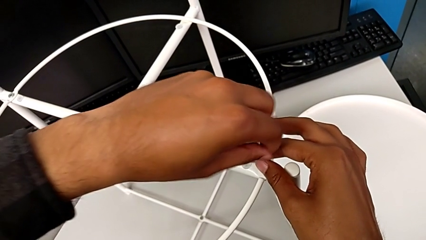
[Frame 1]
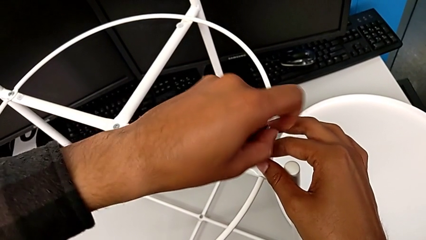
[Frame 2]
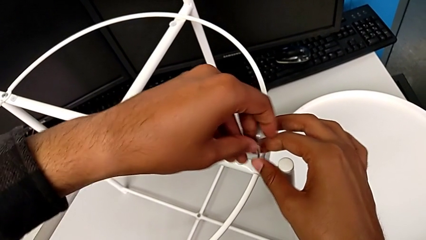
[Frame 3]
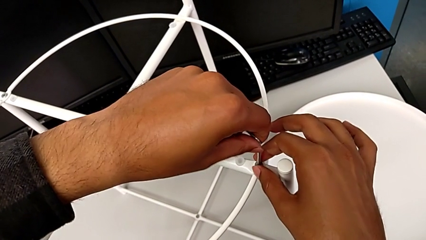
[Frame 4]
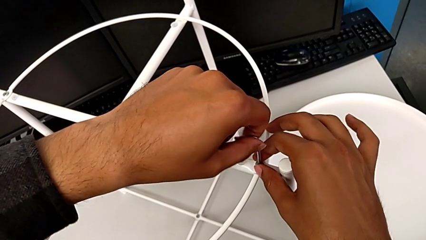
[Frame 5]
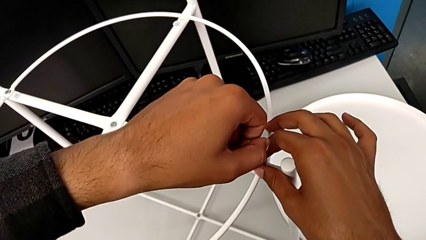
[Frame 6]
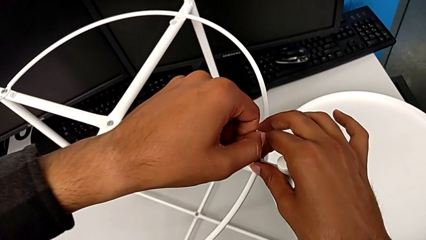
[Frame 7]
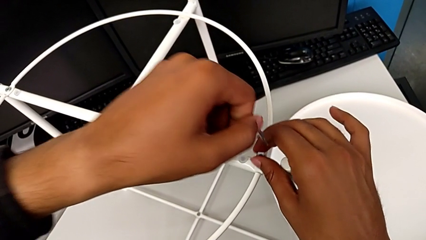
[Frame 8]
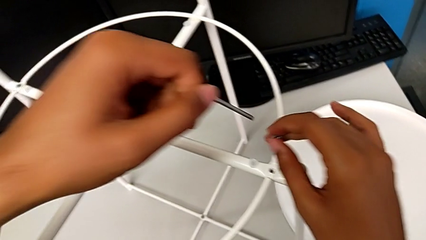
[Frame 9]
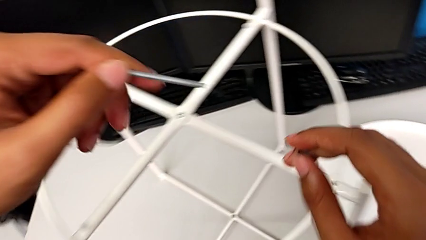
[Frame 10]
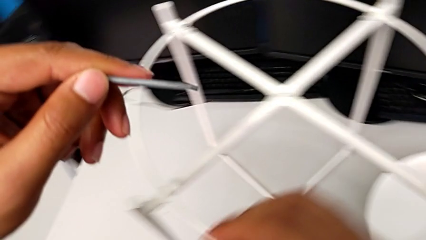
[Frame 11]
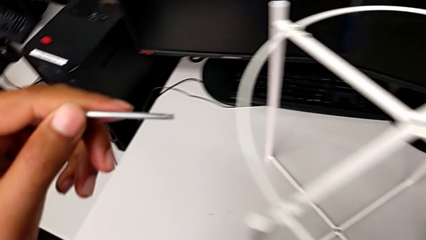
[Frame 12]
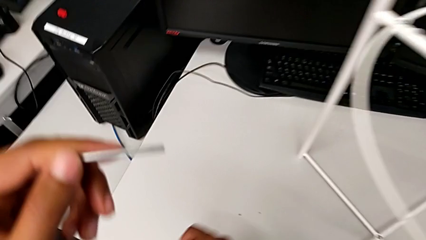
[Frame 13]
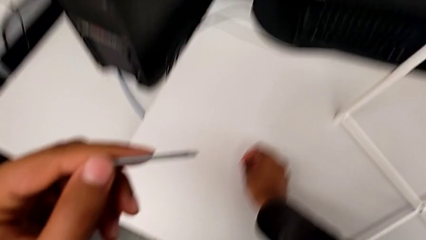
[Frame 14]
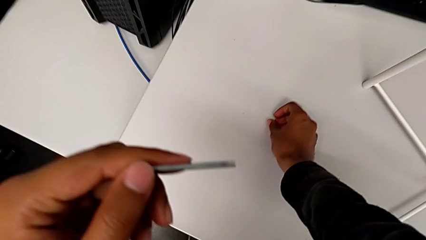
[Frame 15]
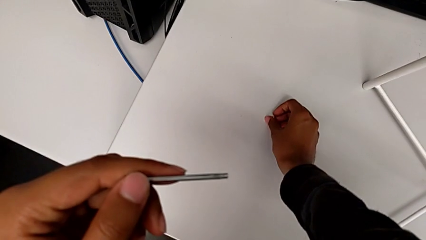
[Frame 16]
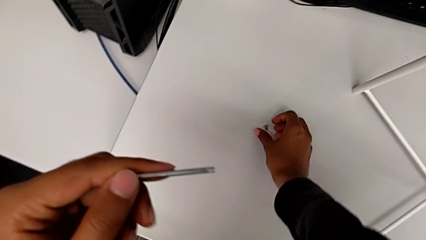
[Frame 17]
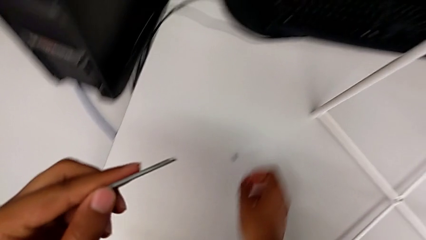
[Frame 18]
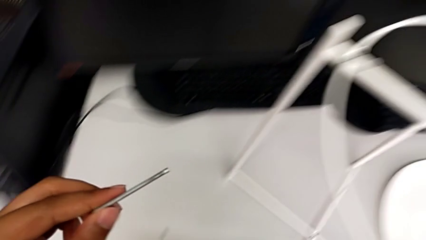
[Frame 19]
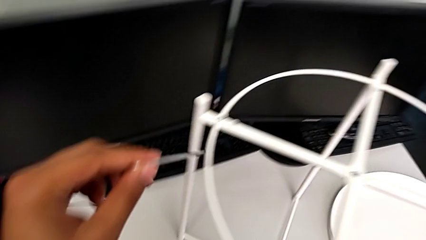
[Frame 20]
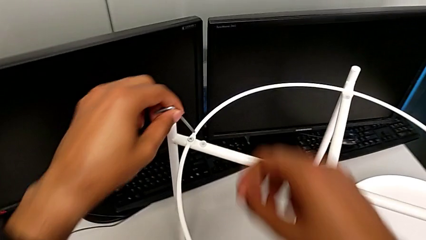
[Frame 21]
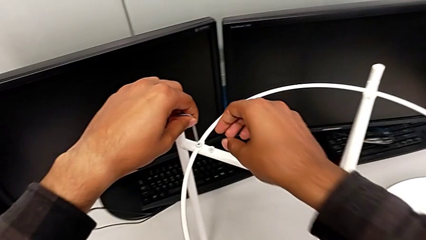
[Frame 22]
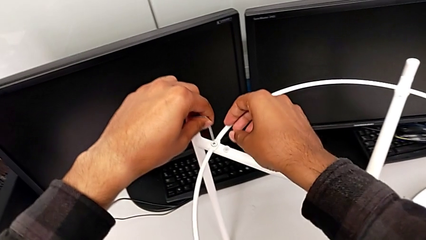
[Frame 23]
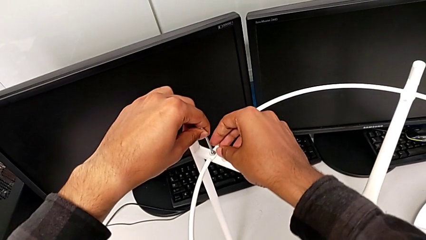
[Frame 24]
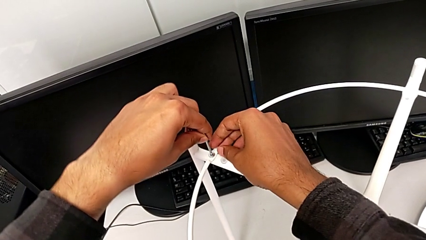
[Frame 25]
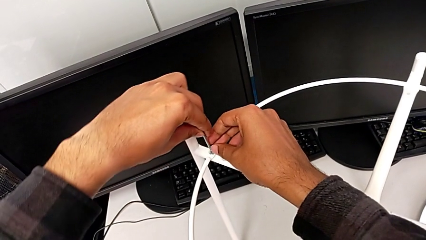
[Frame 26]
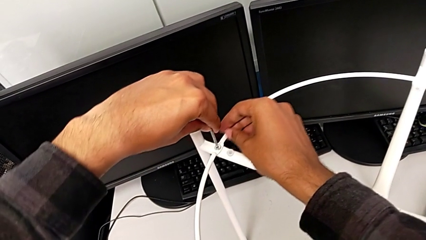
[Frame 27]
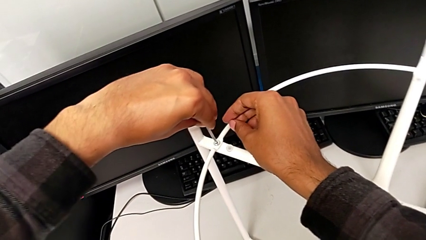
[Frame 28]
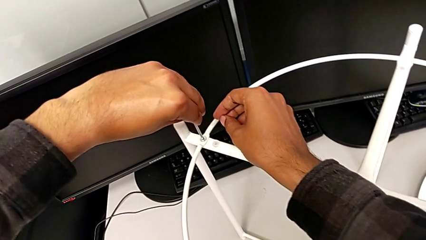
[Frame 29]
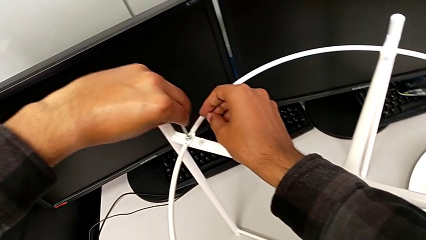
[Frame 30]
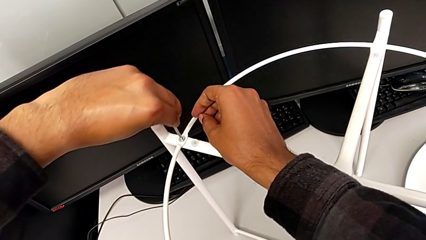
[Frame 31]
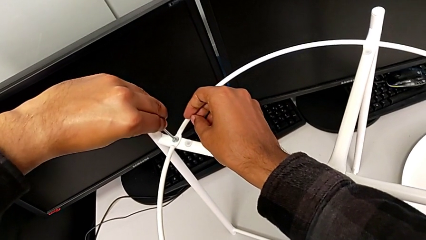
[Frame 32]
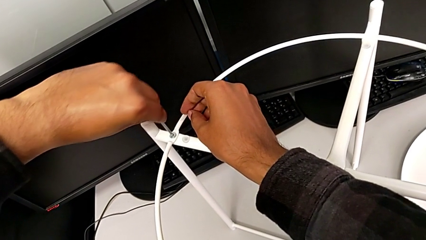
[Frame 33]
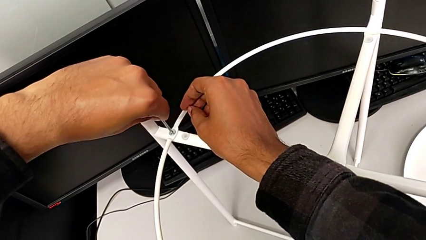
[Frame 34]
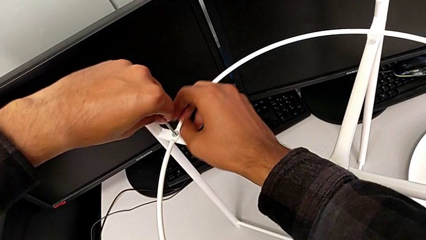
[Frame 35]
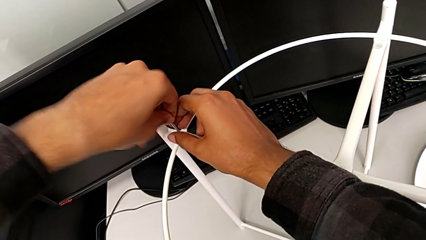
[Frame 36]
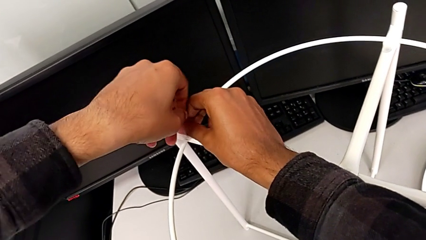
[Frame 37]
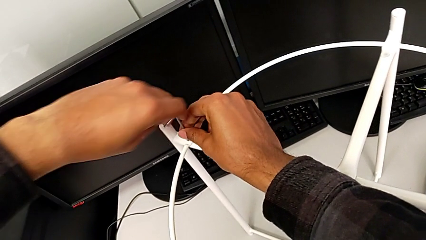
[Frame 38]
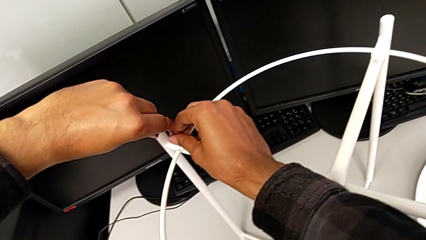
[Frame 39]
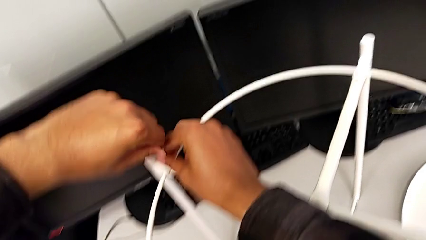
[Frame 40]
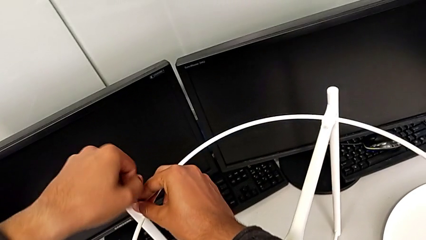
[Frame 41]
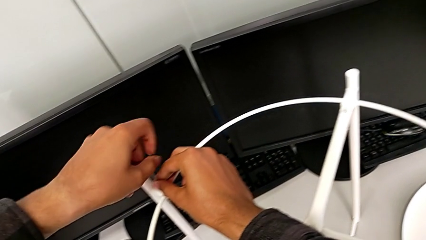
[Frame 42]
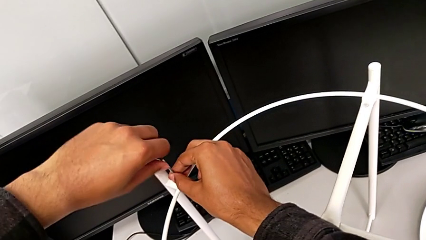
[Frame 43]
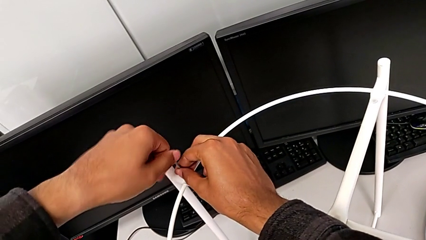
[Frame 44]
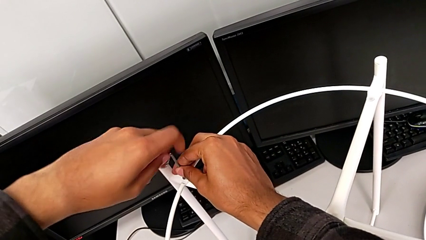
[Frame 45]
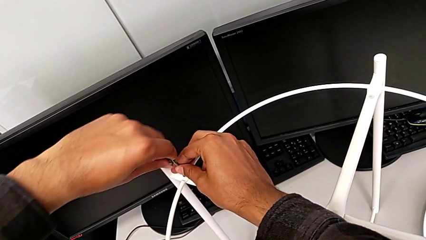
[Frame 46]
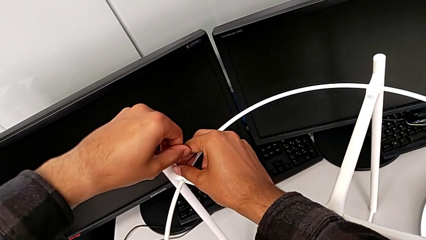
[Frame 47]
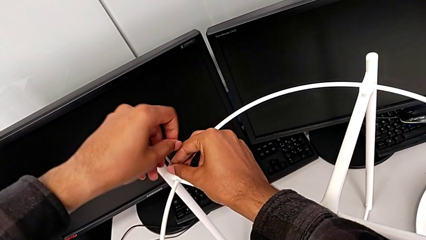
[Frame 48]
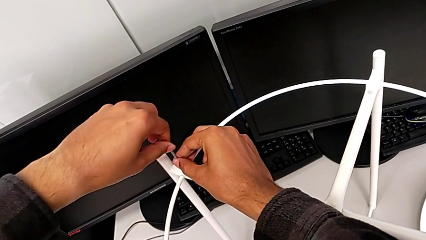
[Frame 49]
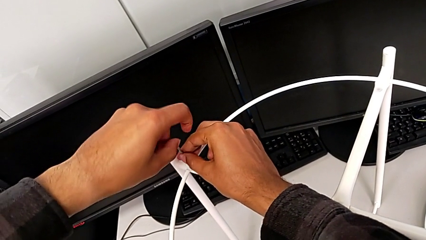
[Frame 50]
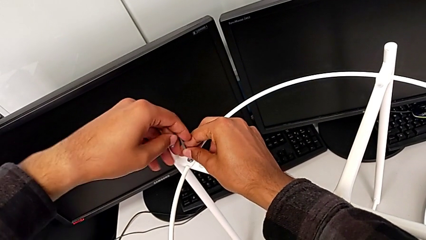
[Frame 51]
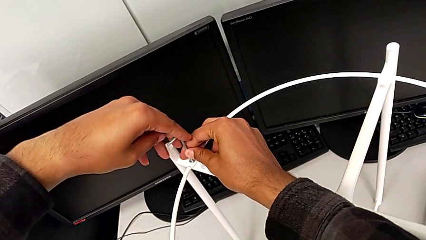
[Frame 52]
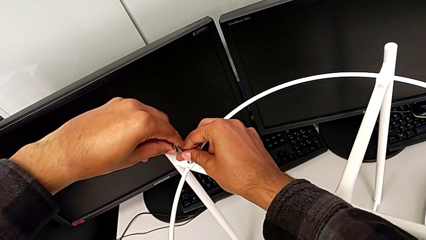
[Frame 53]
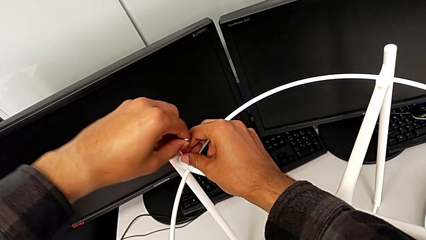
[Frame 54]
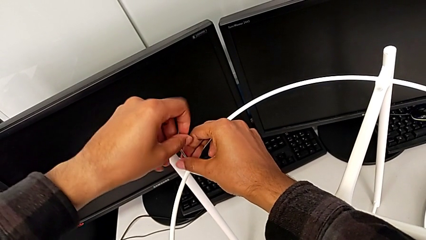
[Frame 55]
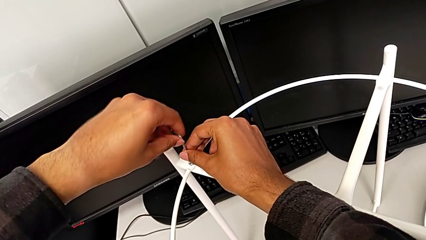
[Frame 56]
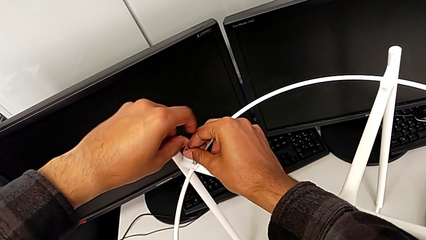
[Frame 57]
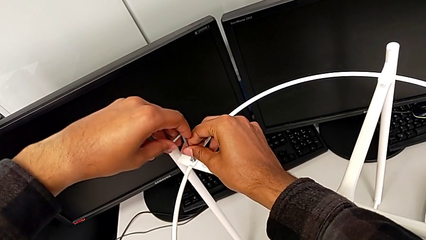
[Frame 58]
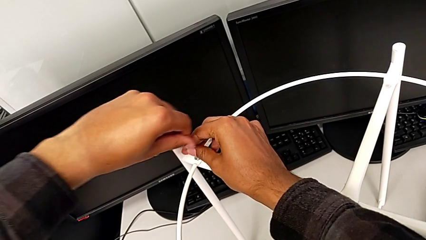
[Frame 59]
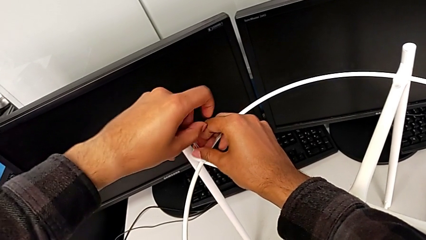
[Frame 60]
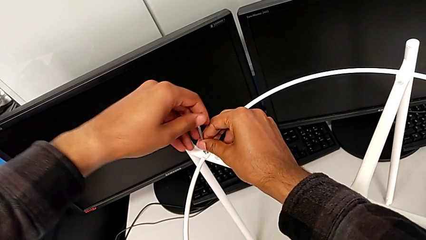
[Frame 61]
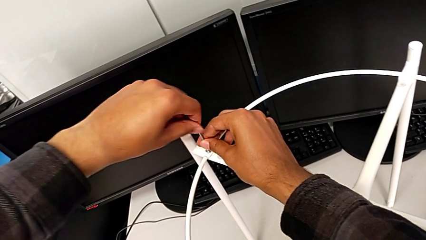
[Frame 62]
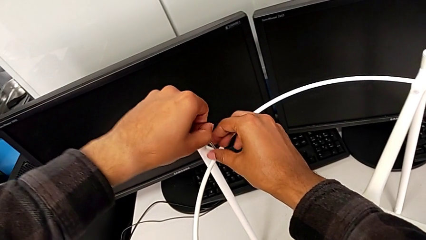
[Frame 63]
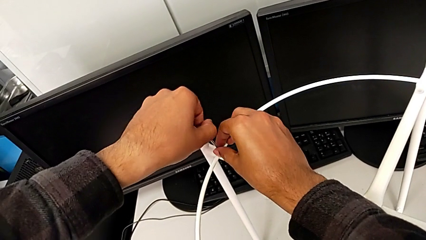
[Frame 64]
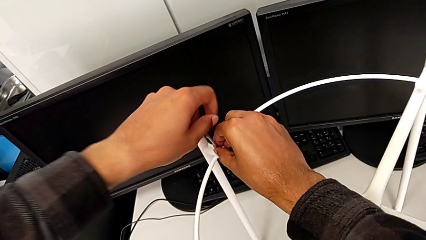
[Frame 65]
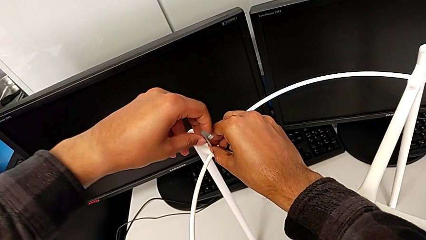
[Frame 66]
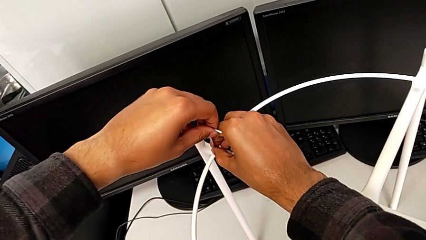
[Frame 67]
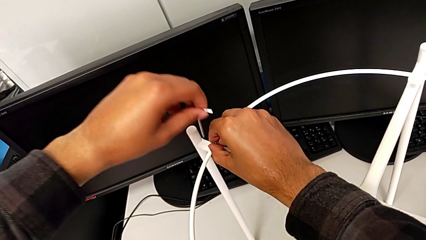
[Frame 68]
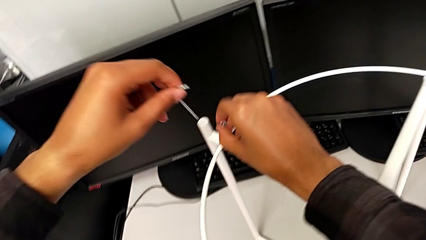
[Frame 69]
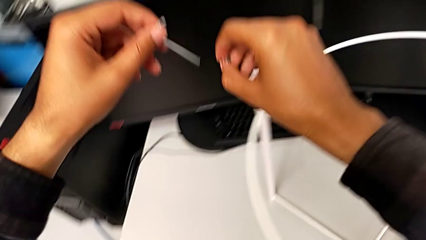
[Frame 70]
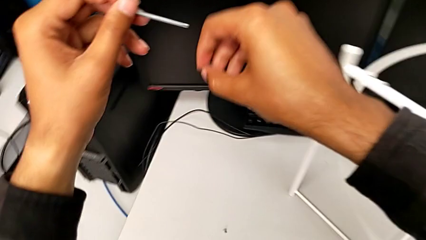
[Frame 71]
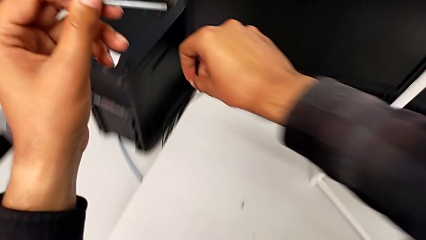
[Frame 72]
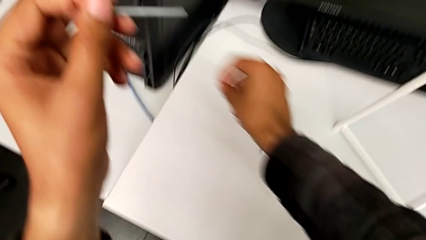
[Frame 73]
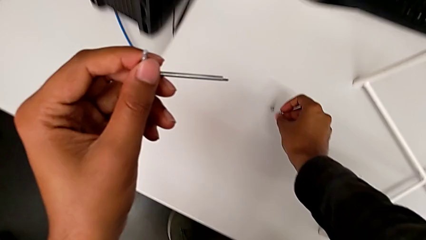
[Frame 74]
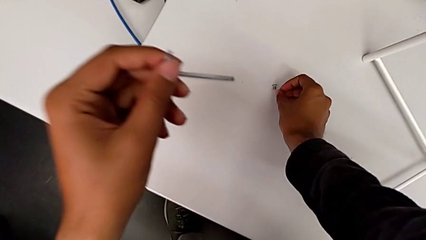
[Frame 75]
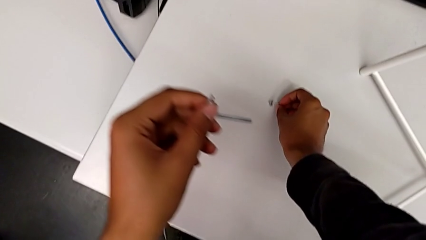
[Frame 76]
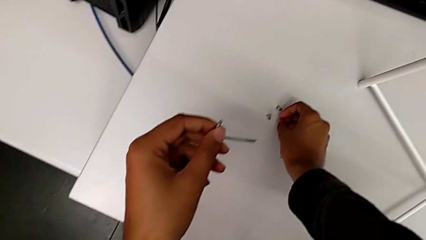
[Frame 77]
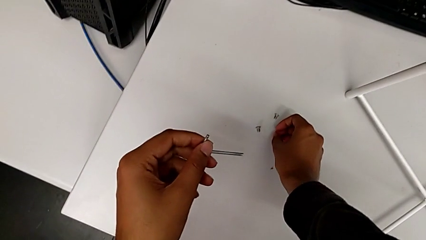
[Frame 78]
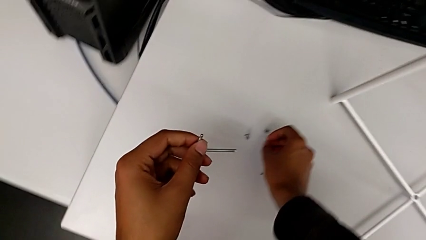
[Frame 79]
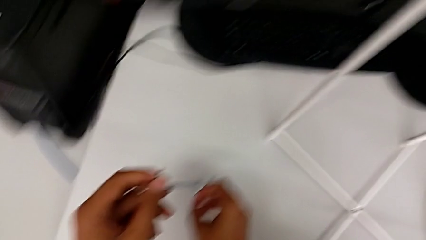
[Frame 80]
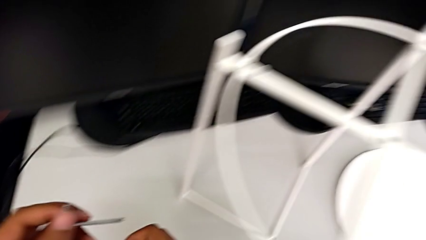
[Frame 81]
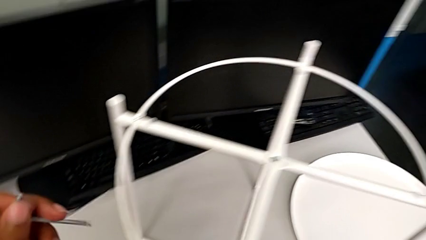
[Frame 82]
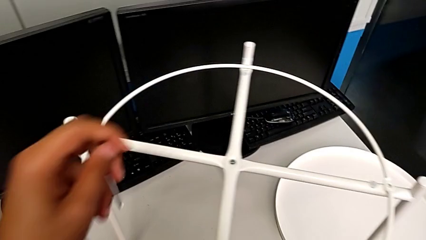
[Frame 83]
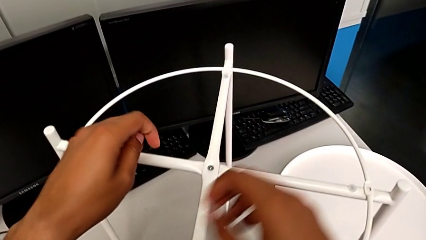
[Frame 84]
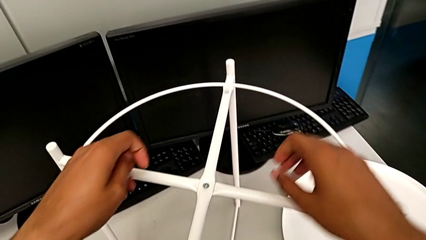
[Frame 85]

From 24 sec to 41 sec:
The camera wearer is disassembling the circle. They disassemble the hex socket head with the right hand, withdraw the Allen wrench with the left hand, place the hex socket head with the right hand, approach the tray table, insert the Allen wrench, unscrew the hex socket head, withdraw the Allen wrench with the left hand, disassemble the hex socket head with the right hand, place it with the right hand and approach the tray table.
